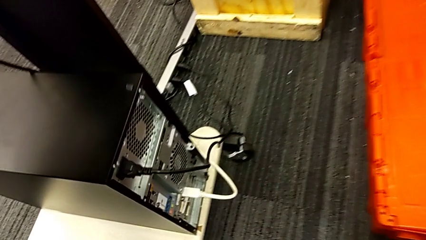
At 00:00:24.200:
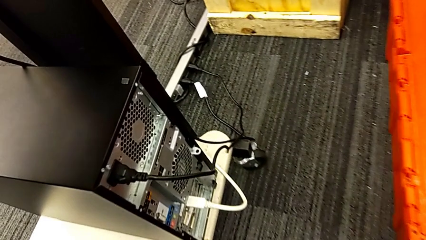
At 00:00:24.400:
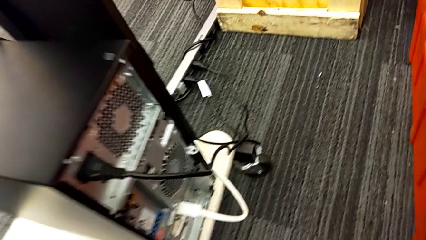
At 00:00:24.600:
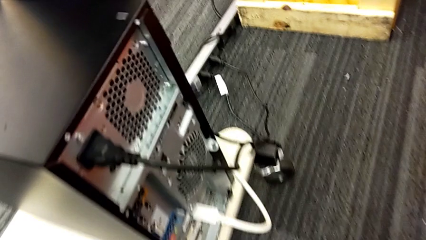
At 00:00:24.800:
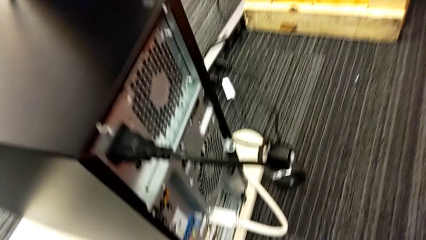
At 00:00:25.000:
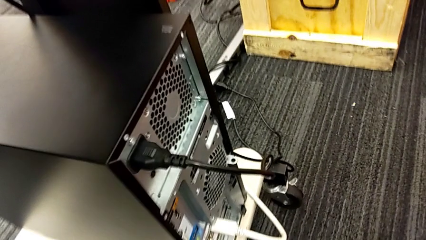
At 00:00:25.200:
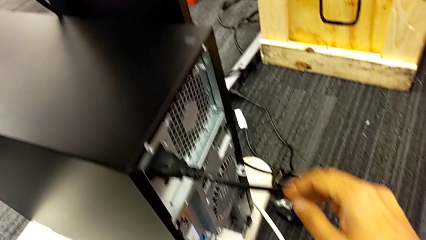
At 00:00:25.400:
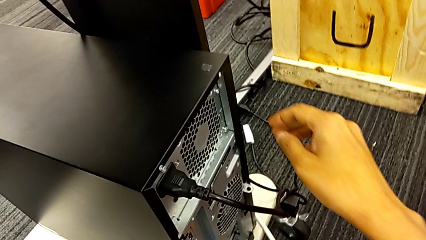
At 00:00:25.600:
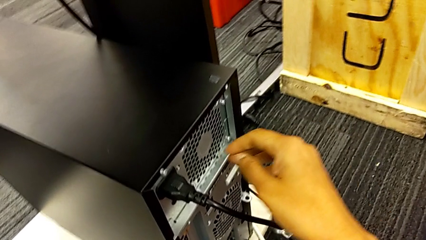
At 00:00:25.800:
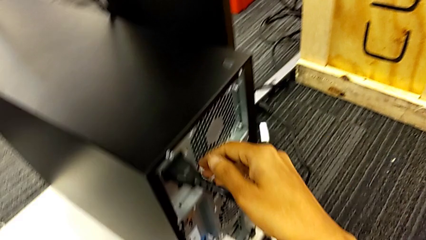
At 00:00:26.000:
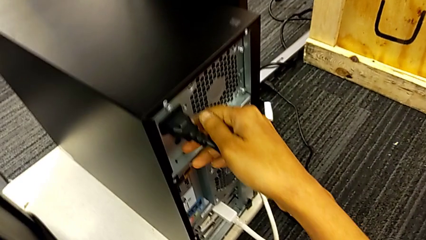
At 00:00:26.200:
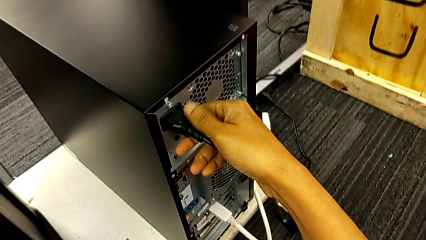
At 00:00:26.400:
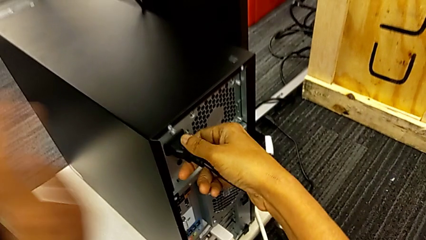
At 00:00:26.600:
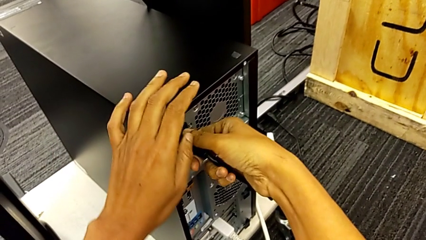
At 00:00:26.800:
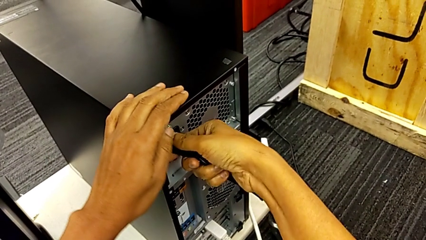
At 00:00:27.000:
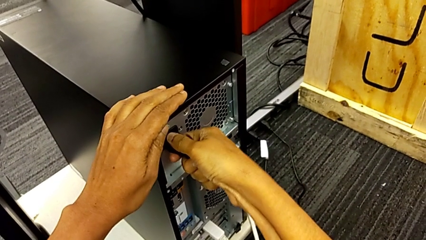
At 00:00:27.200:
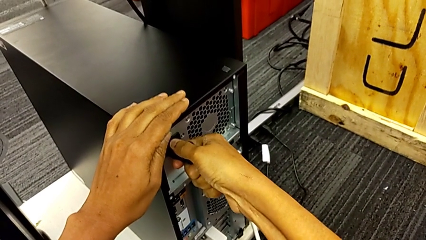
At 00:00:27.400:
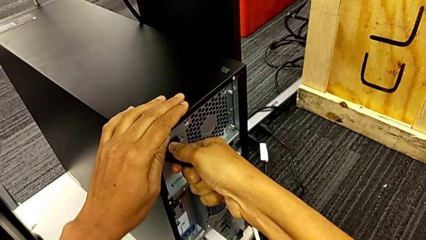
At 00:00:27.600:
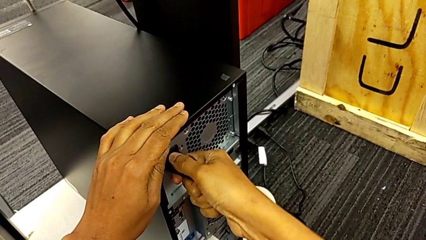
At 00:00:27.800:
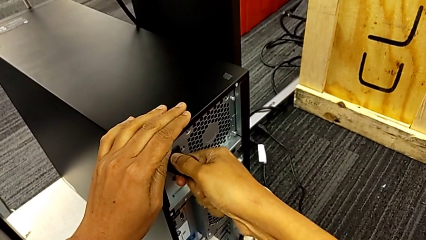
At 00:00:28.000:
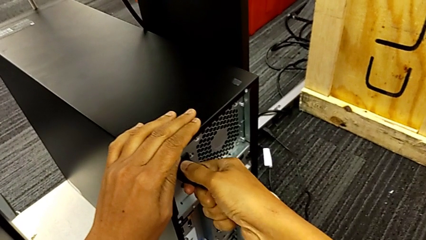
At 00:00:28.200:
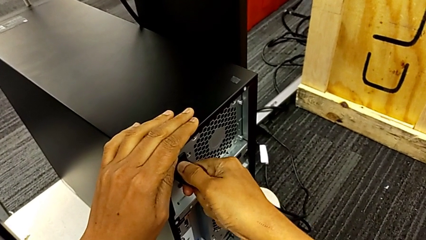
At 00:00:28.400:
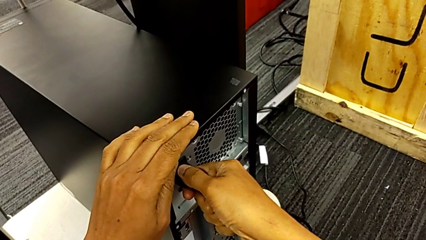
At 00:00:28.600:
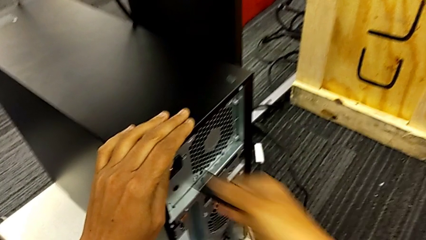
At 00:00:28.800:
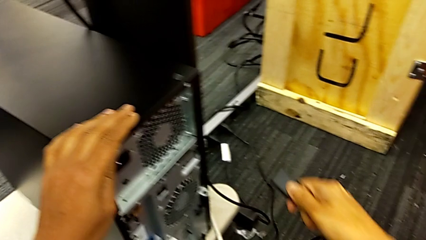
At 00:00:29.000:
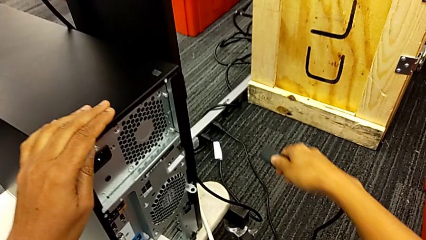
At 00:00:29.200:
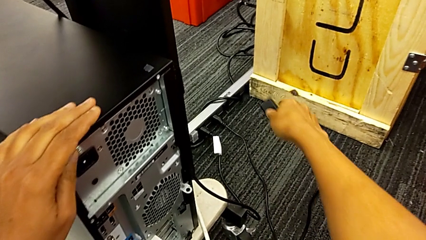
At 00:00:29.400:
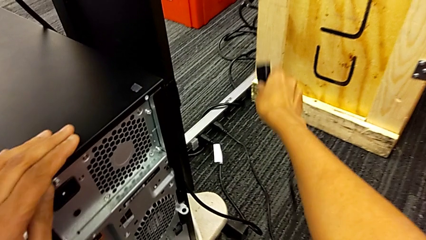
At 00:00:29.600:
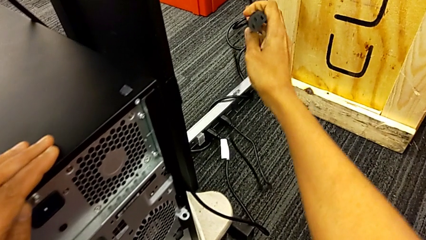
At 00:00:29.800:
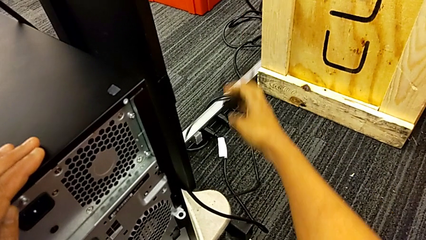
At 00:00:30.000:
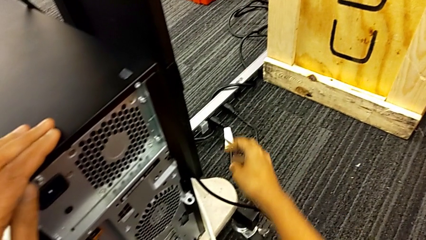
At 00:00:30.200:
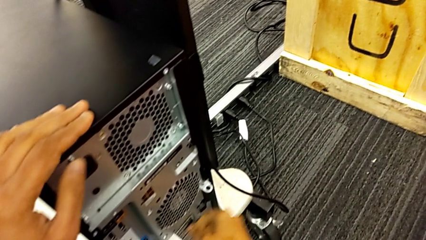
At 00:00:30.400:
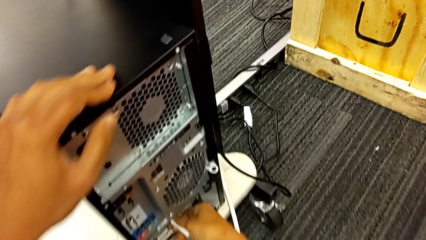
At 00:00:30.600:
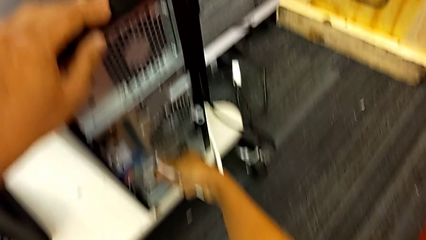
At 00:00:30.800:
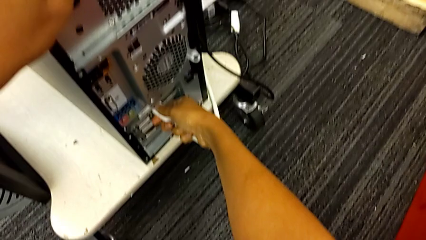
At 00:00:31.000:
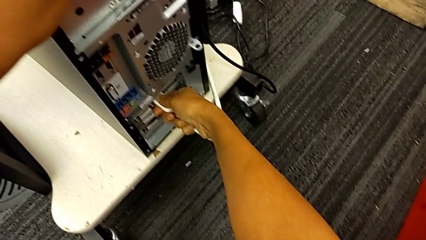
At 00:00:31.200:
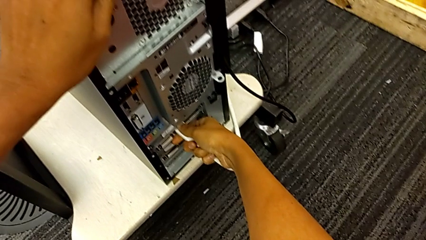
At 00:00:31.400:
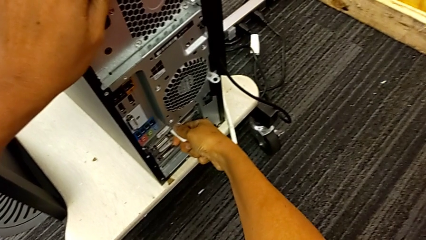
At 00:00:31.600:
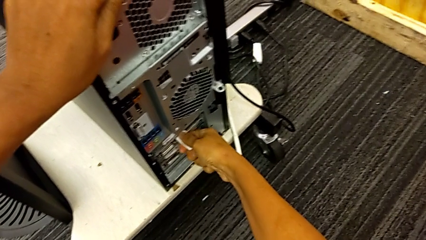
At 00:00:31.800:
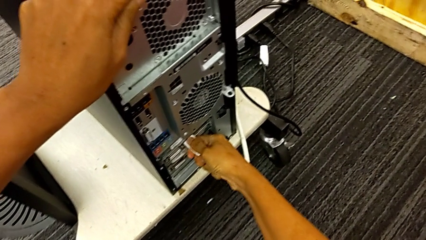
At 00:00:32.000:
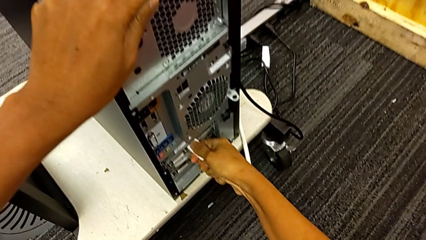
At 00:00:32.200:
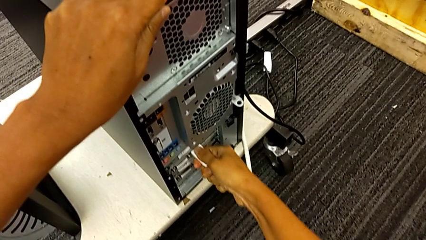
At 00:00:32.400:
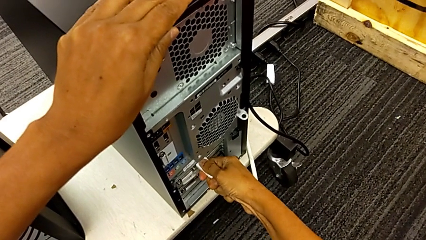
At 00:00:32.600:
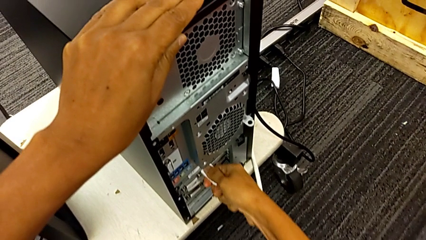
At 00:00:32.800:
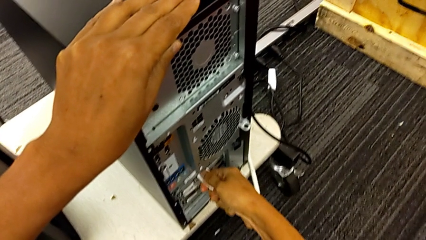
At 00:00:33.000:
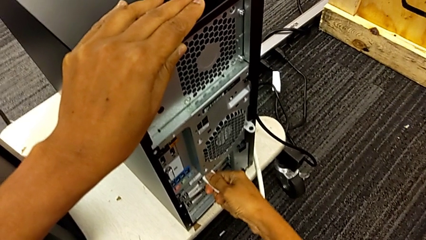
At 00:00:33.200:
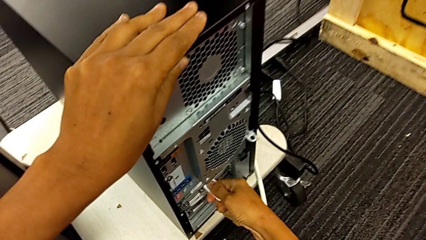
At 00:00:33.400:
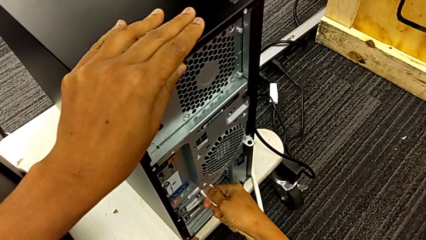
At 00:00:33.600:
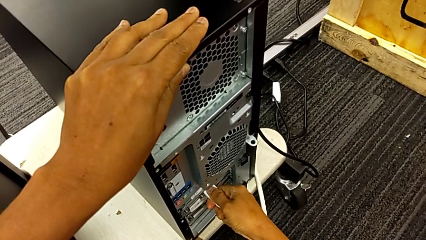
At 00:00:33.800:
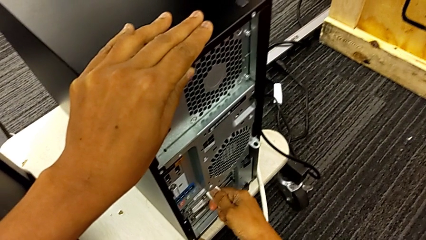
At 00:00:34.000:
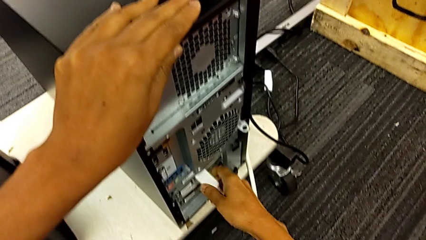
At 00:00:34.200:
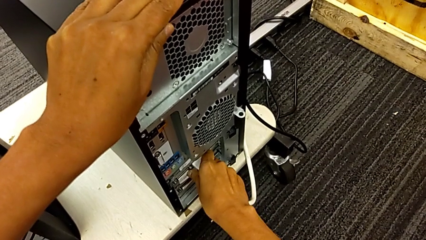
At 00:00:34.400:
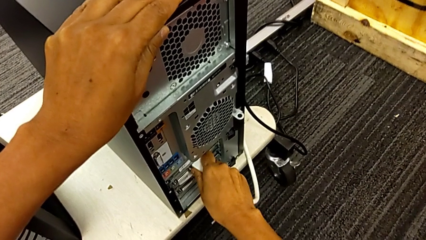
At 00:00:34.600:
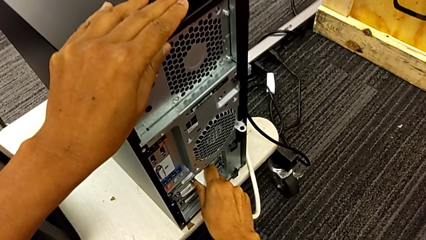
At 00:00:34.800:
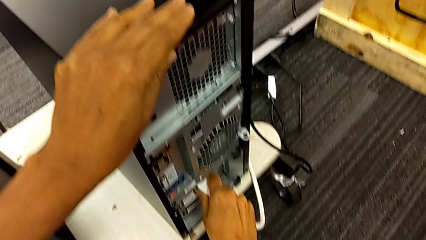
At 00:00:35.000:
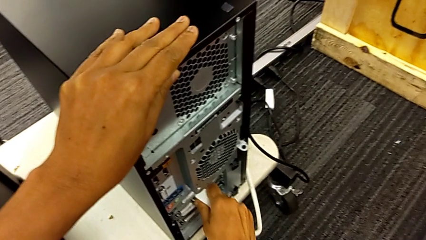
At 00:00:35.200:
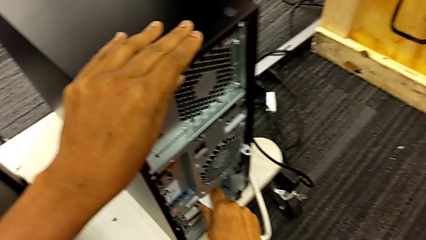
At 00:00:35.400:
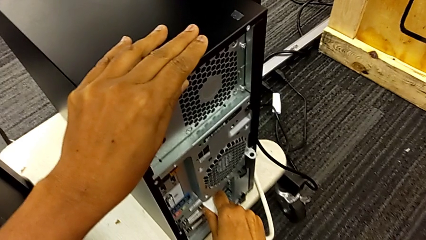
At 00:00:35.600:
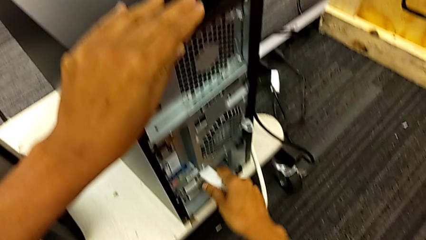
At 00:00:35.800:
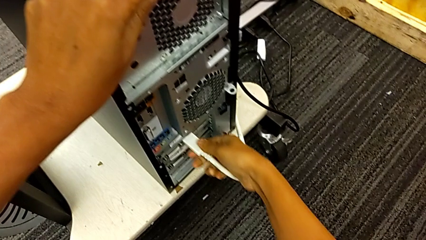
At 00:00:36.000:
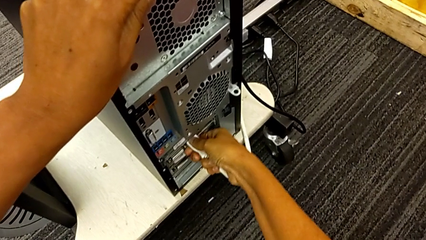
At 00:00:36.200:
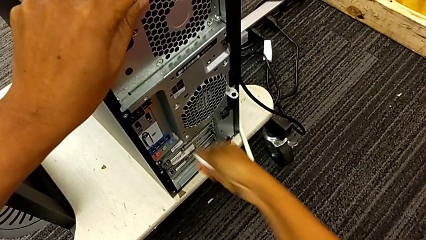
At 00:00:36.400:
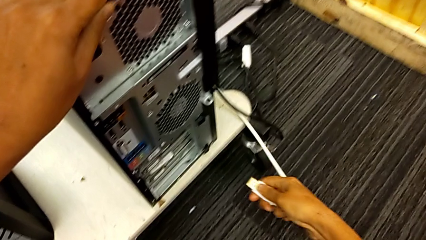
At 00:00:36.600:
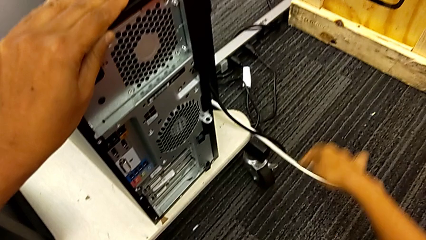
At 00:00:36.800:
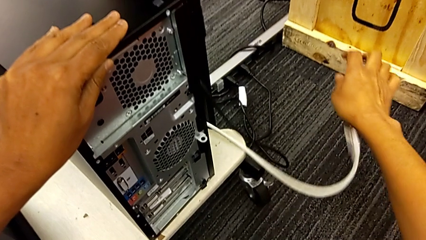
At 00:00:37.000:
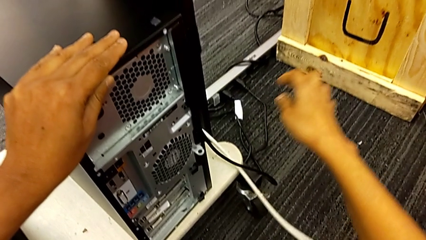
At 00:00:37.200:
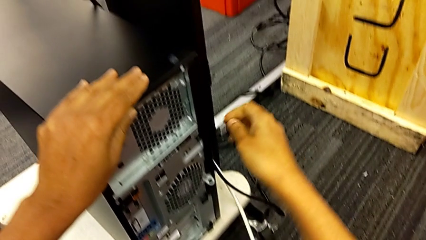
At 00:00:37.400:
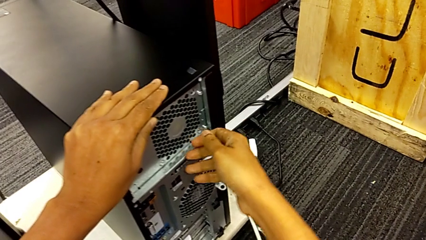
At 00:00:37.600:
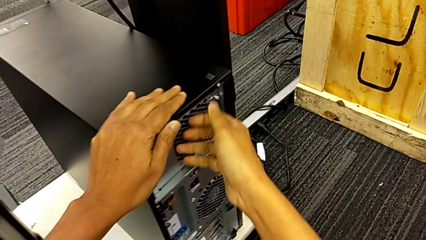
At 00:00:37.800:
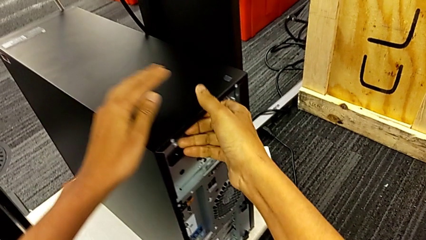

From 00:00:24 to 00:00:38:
The camera wearer unplugs the power supply and HDMI cable from the computer tower. They grab the cable power supply, withdraw it, grab the HDMI cable, withdraw it and place it.

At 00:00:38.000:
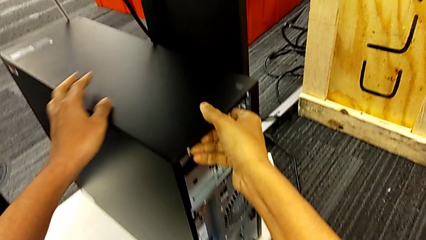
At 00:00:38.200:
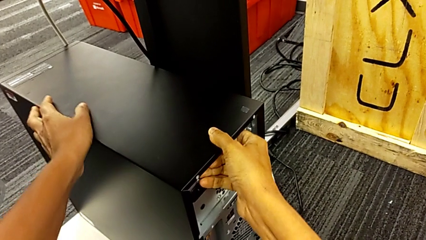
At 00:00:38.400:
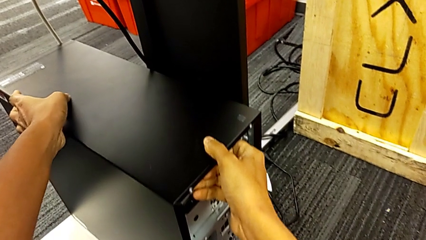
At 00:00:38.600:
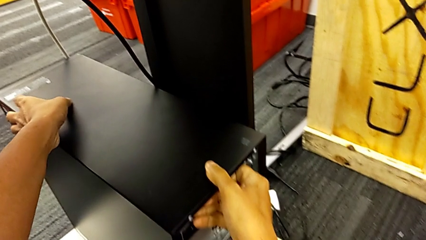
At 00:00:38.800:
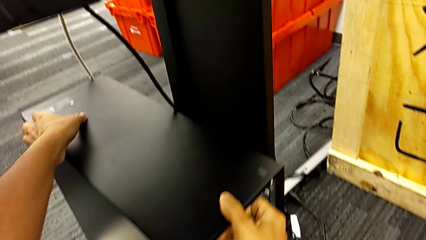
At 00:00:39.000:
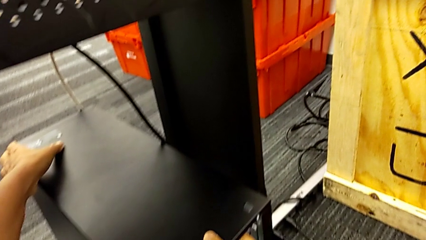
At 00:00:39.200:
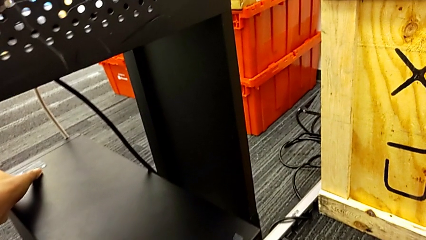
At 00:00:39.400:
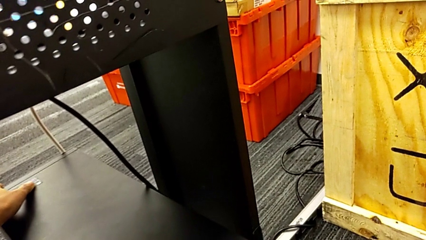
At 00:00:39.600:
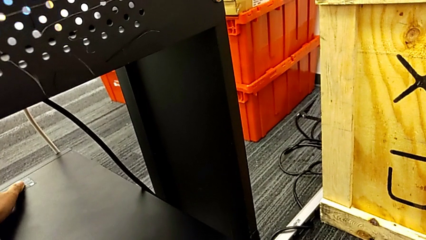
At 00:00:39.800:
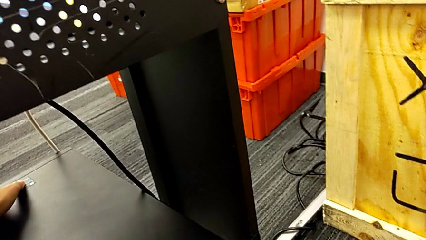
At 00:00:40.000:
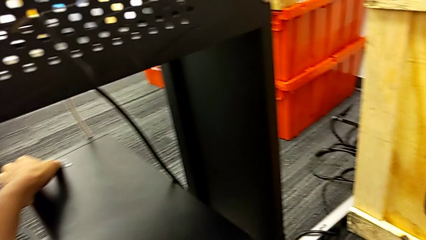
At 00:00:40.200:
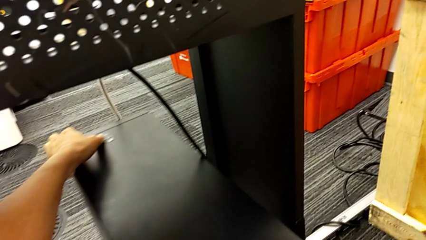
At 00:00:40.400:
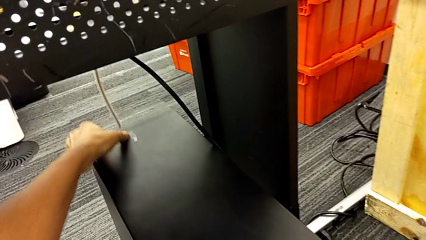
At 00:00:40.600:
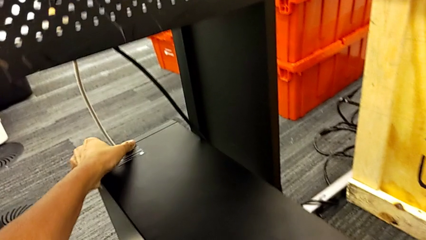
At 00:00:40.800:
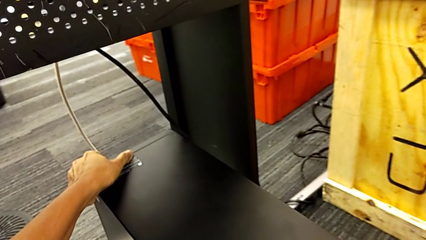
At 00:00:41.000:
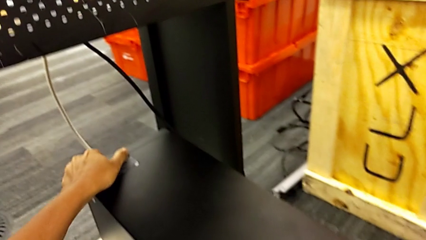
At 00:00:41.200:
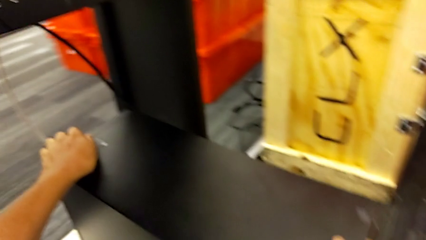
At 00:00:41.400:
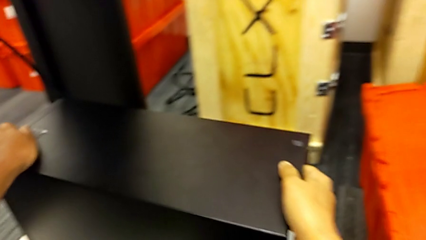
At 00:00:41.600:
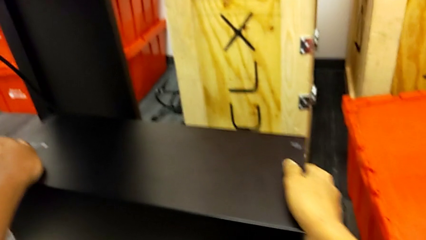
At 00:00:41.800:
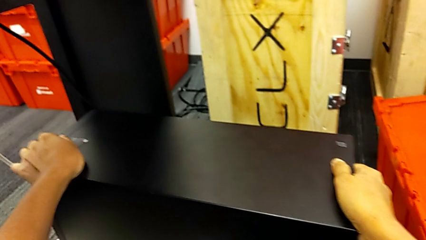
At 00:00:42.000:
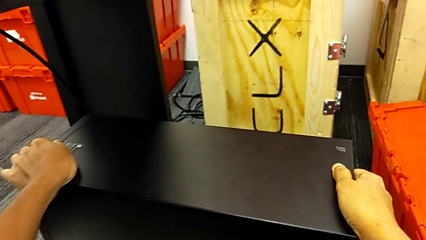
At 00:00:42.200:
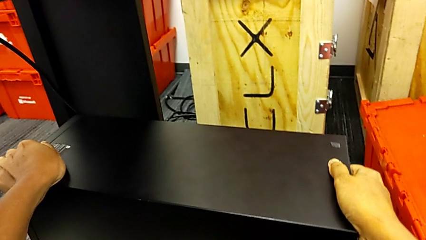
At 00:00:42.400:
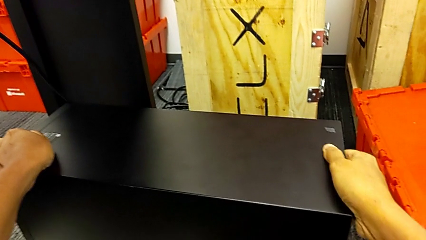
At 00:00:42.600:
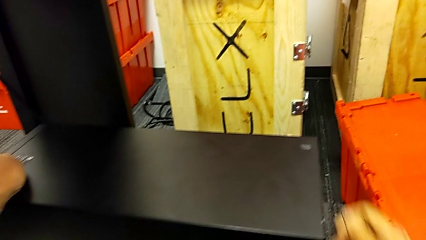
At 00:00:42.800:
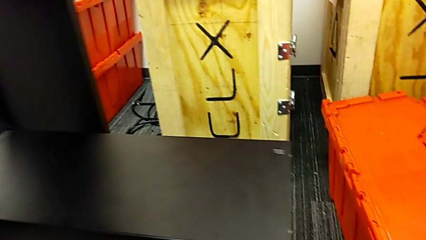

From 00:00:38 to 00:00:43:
The camera wearer is putting the computer tower on the table. They pull the computer tower.
